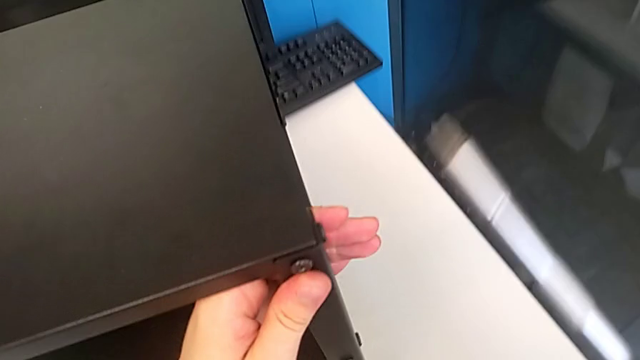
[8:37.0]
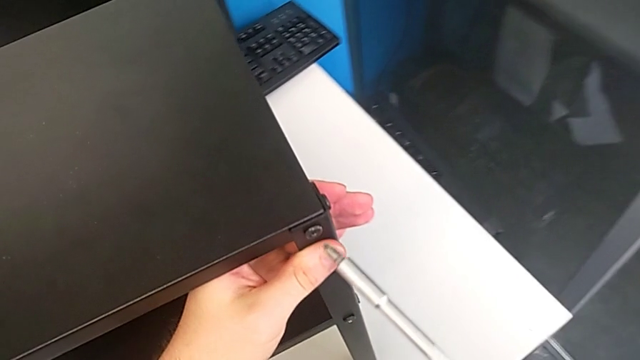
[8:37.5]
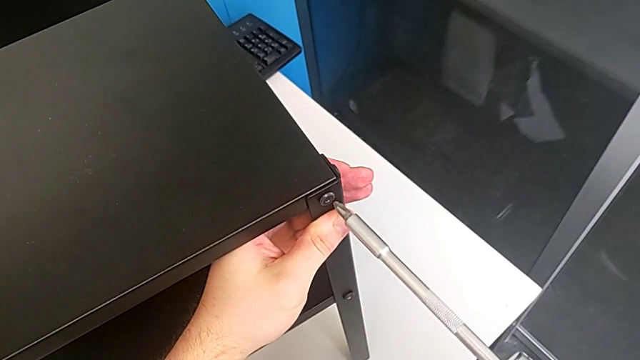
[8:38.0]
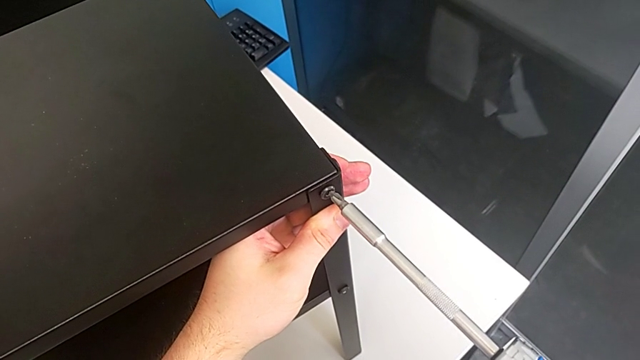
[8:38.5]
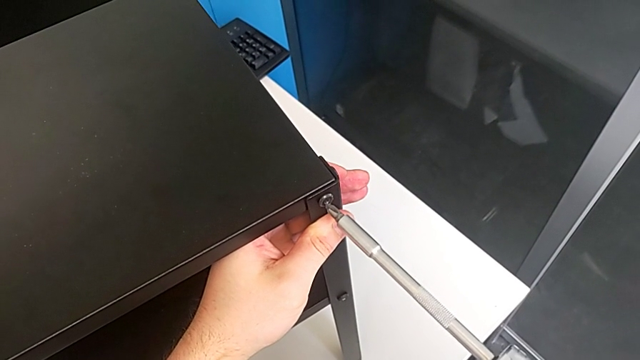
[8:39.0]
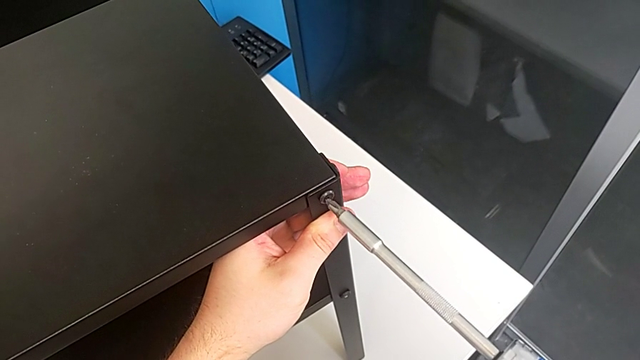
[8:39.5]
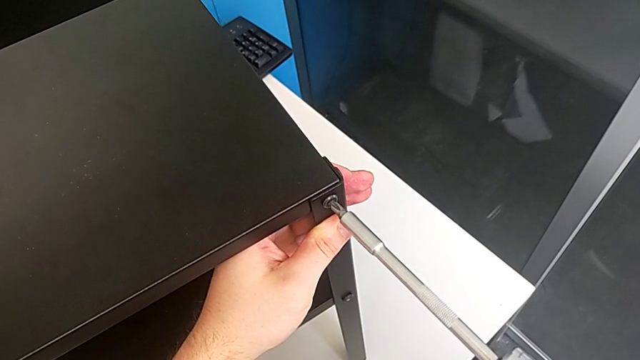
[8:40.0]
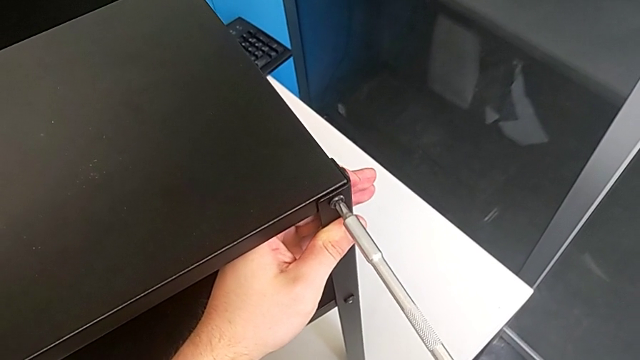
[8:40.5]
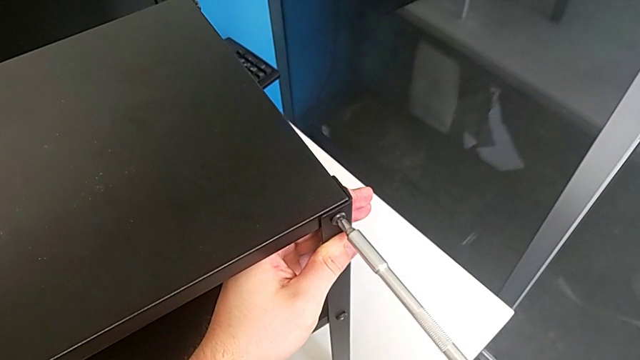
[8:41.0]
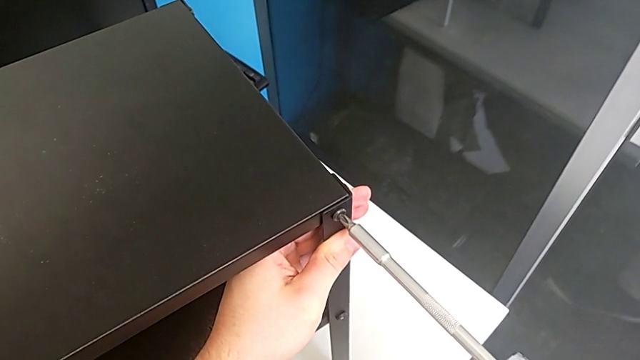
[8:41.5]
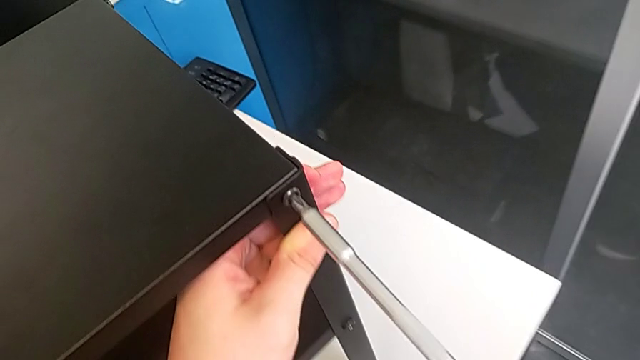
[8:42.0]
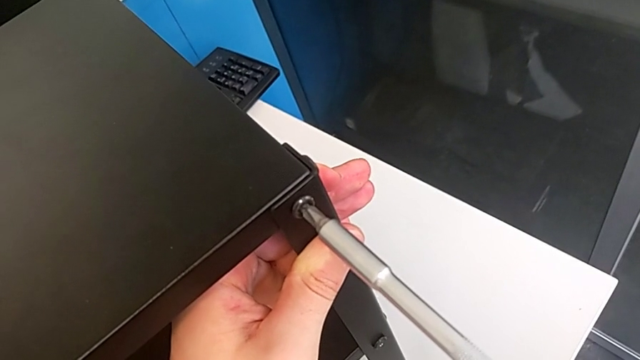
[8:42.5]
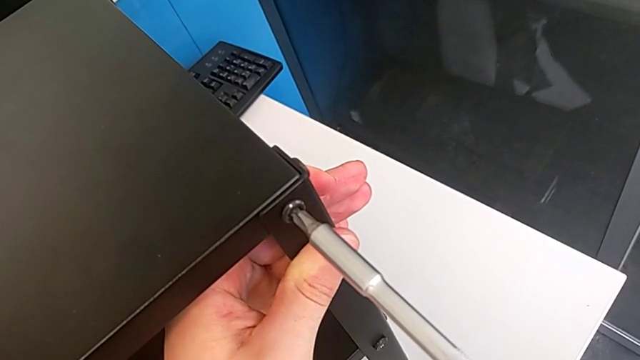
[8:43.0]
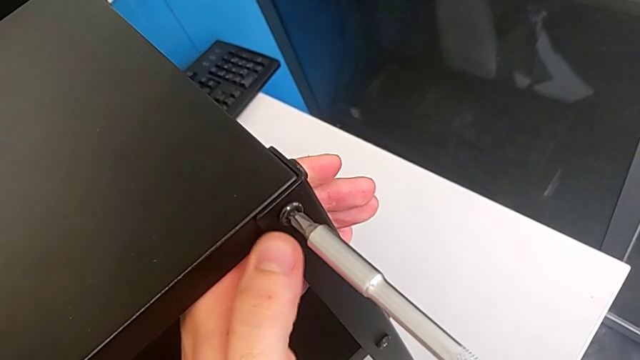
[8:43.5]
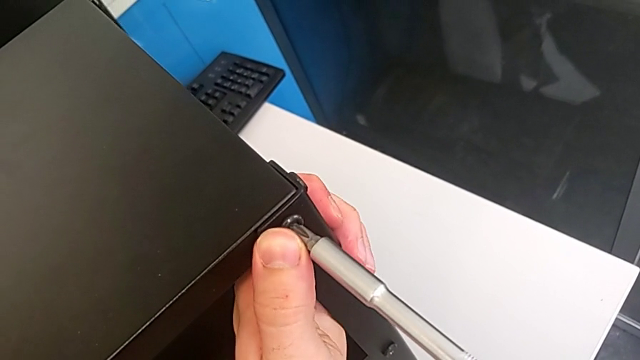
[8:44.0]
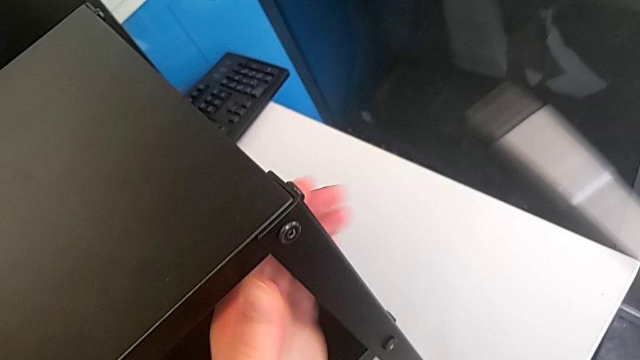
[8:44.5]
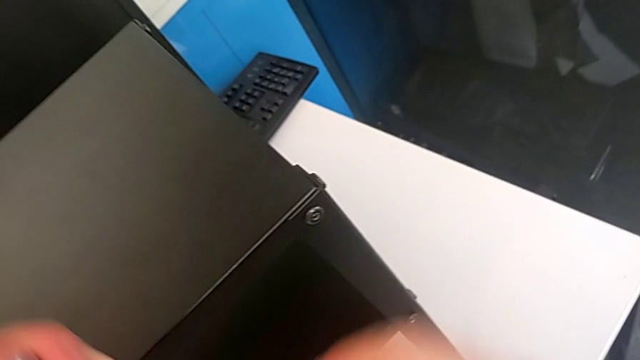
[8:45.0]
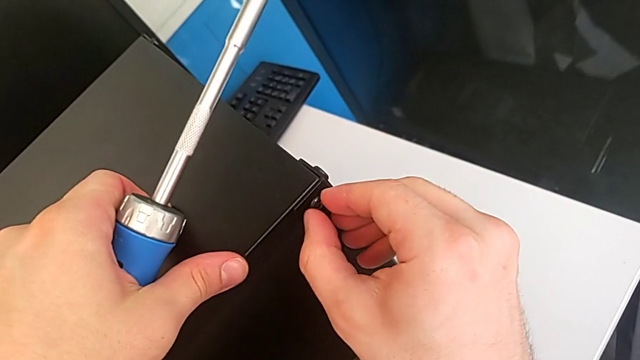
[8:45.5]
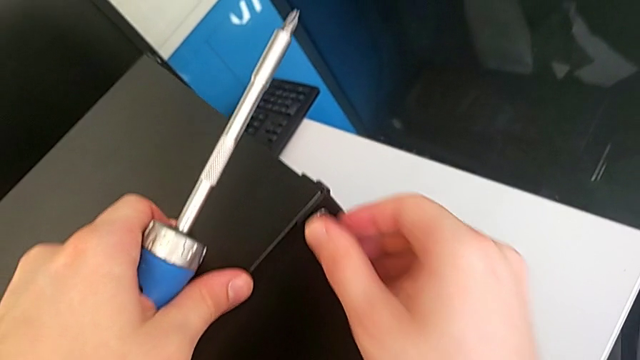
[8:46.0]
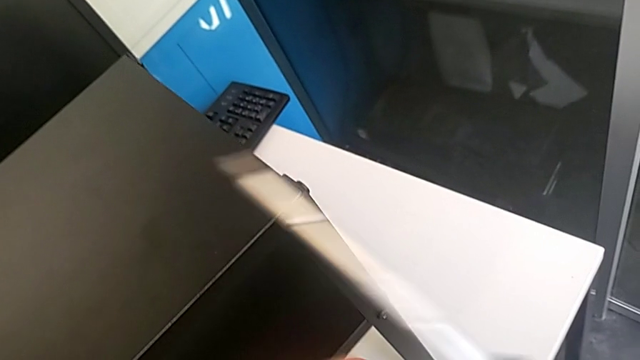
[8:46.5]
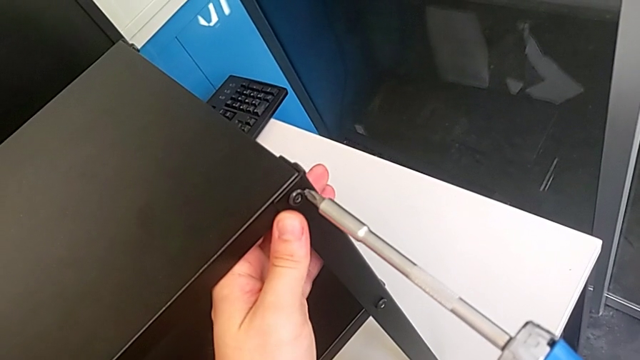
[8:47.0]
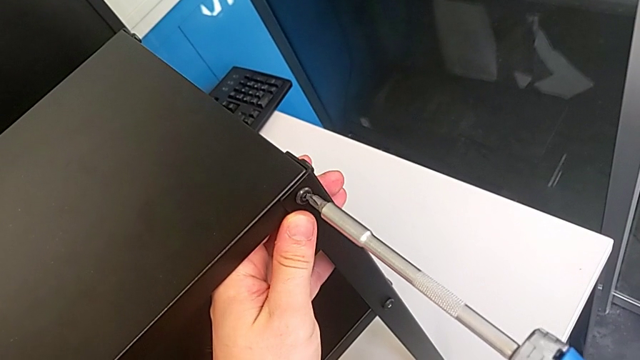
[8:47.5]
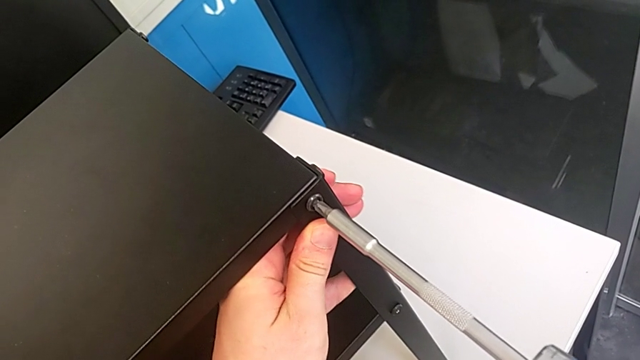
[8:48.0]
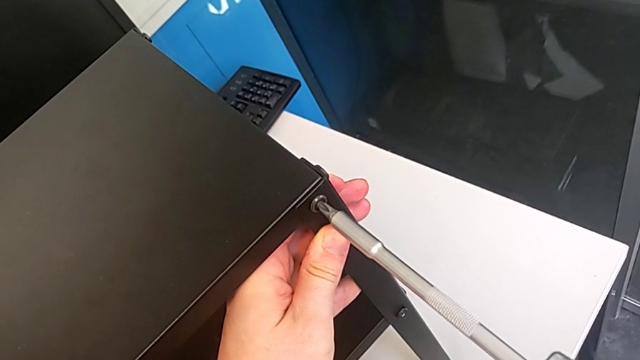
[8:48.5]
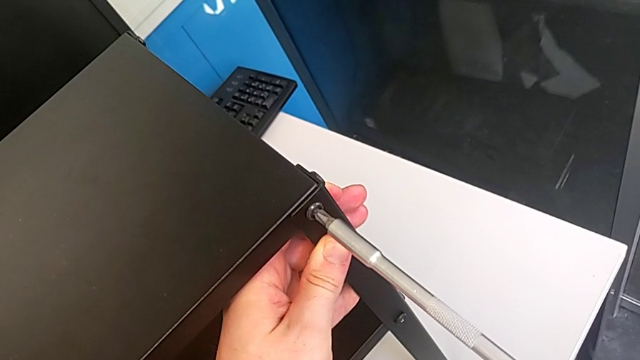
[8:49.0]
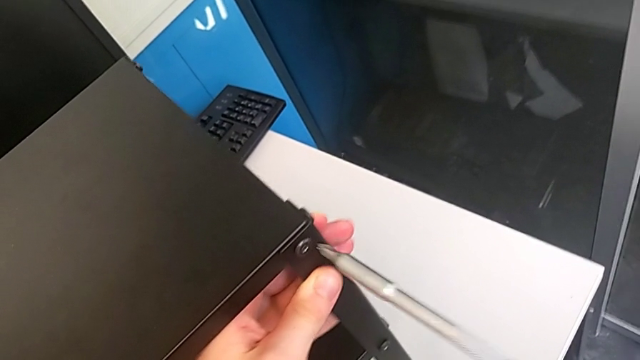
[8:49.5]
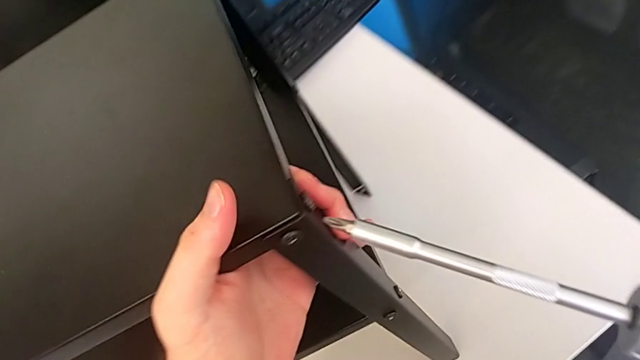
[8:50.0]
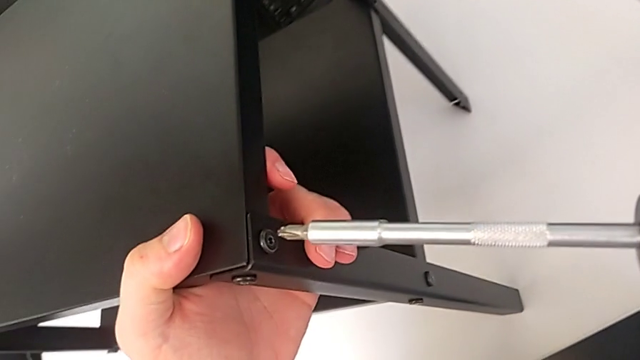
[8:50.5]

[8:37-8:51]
The camera wearer tightens the 11th screw with a screwdriver. They hold the leg and screw the ninth hex socket head.

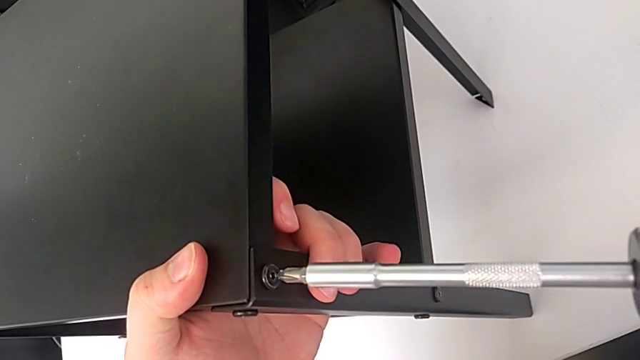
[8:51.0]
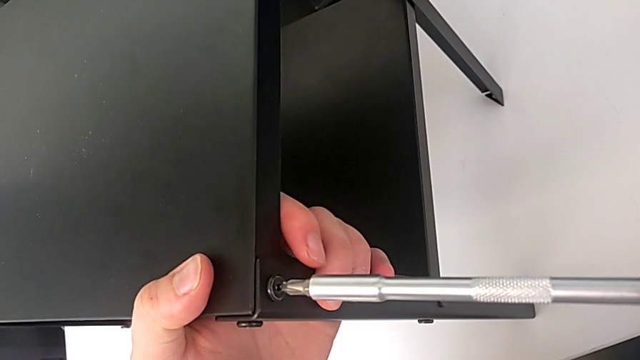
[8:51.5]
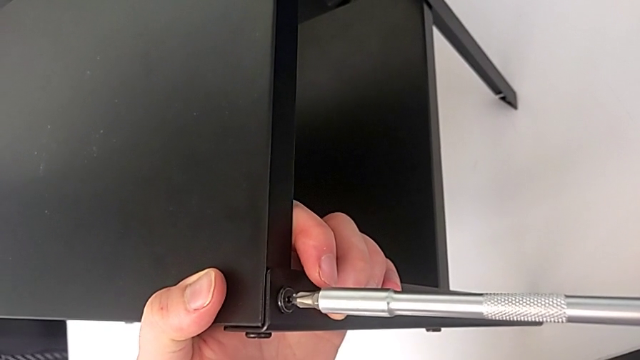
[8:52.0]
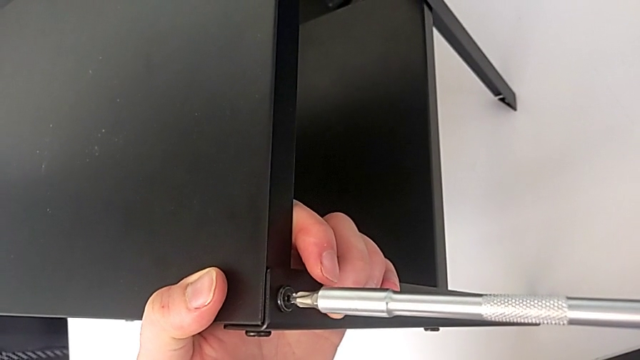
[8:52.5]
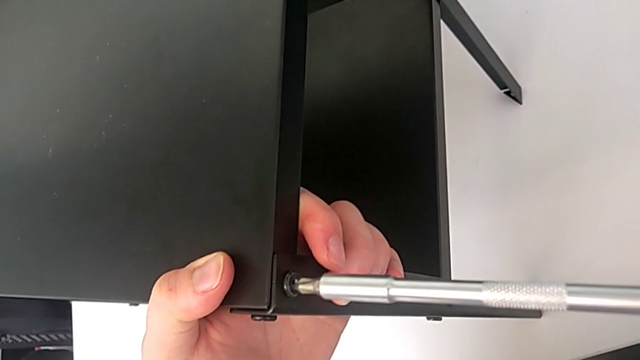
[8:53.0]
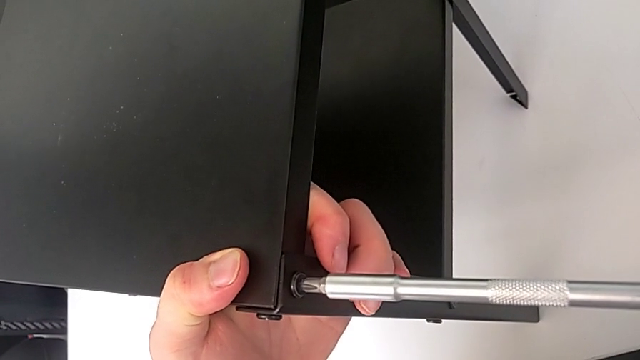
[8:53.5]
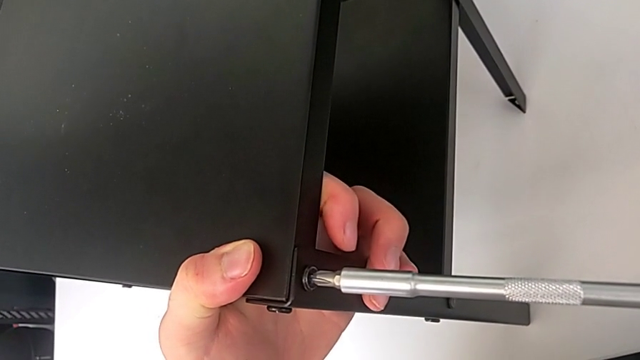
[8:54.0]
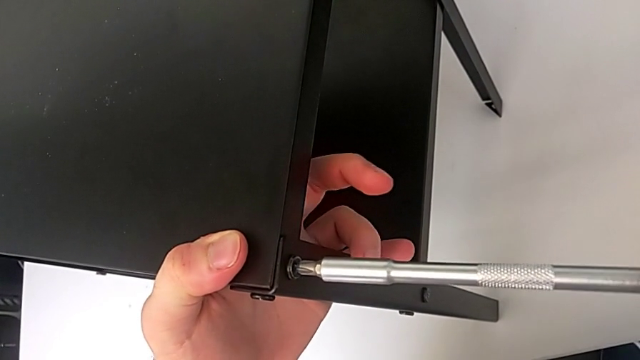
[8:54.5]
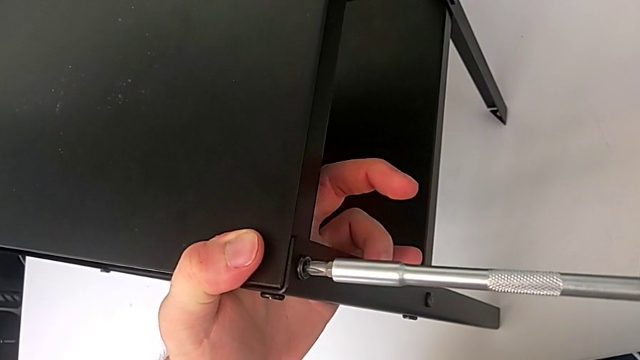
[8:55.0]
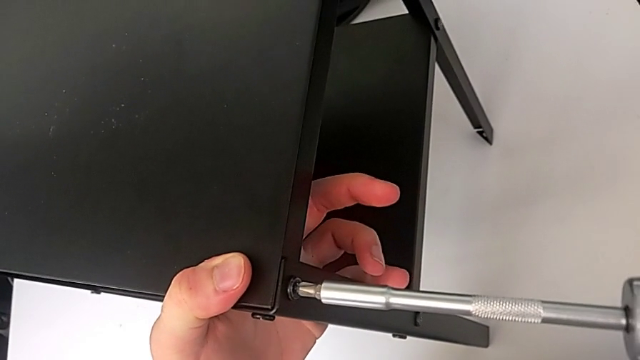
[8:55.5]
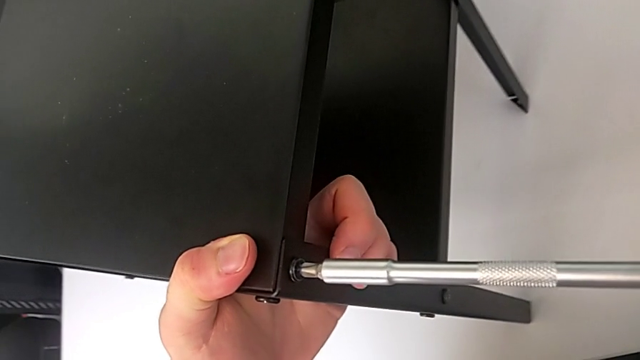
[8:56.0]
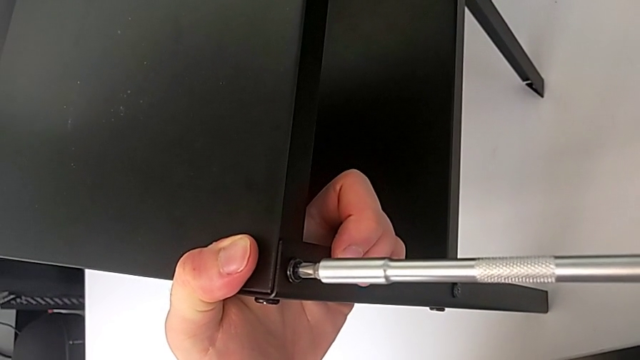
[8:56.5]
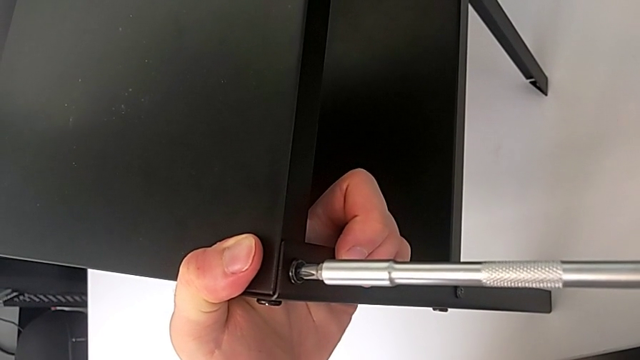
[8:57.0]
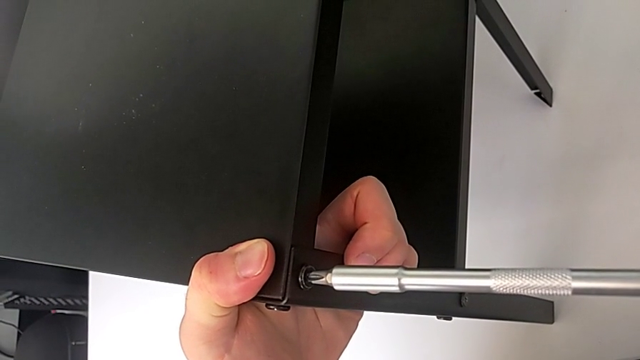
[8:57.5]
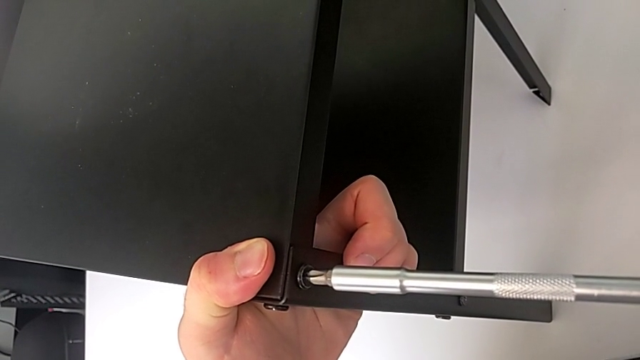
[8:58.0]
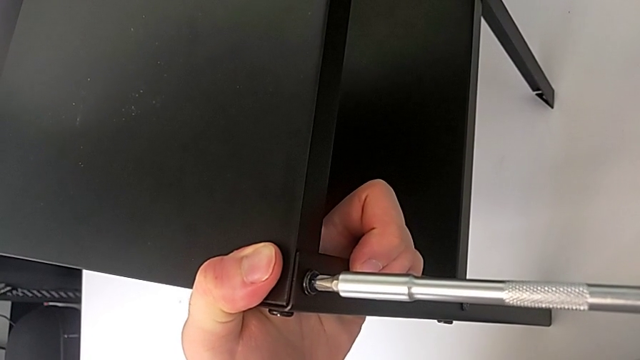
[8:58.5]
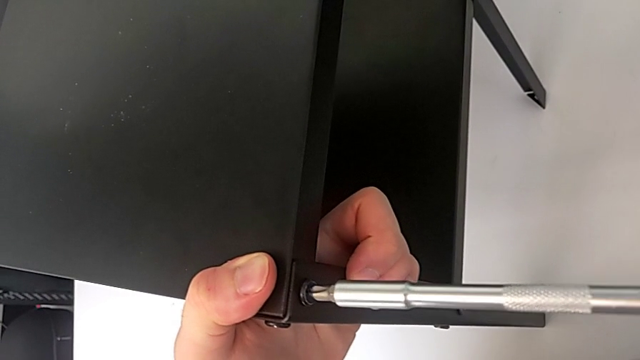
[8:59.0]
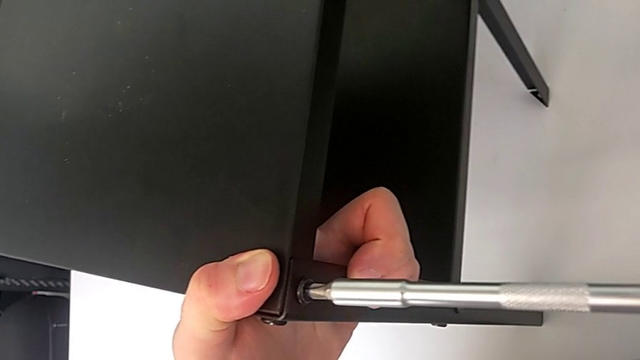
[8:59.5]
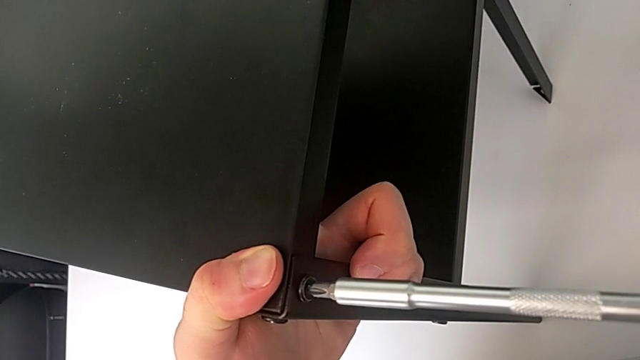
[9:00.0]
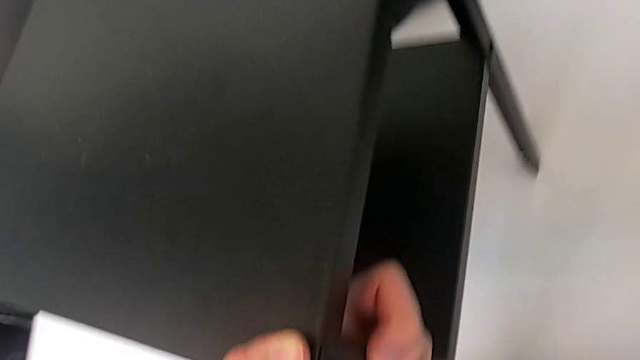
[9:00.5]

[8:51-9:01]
The camera wearer tightens the twelfth screw using the screwdriver. They hold the tenth leg and screw the eleventh hex socket head.
